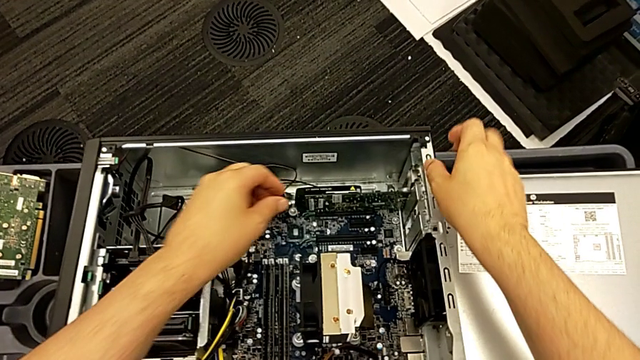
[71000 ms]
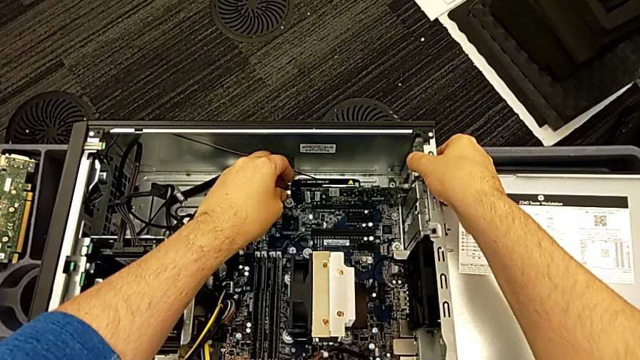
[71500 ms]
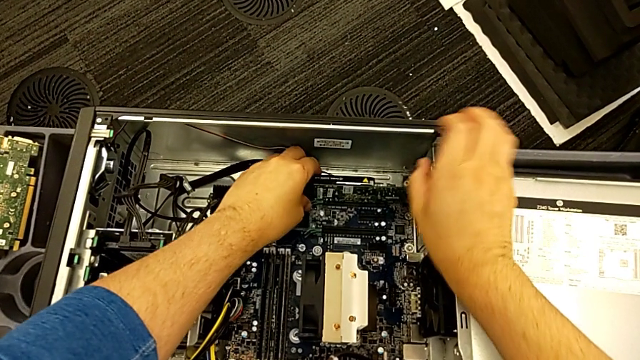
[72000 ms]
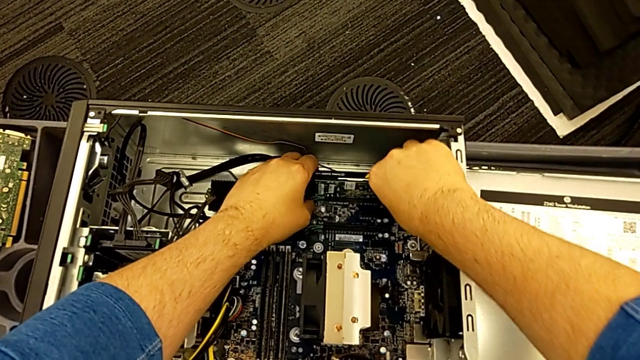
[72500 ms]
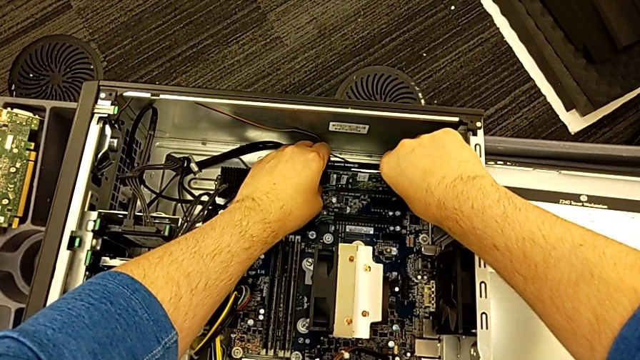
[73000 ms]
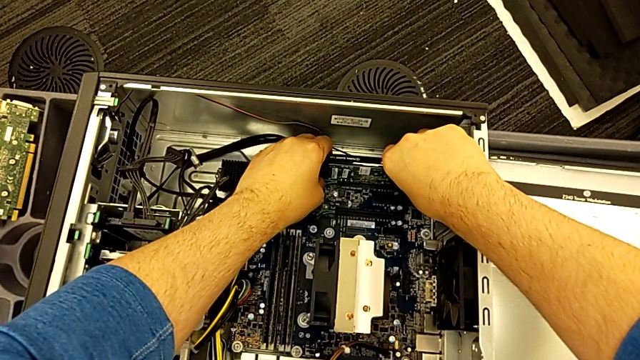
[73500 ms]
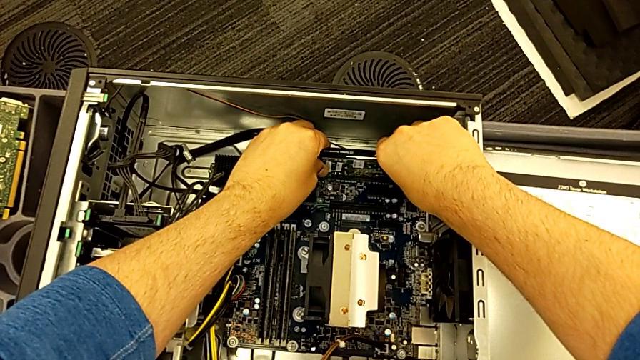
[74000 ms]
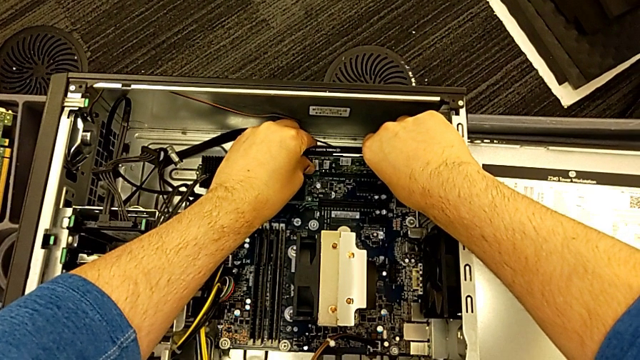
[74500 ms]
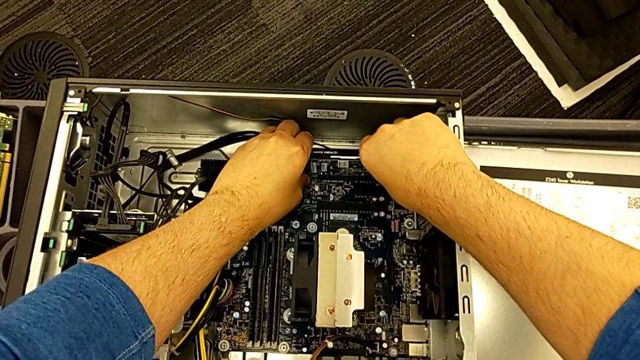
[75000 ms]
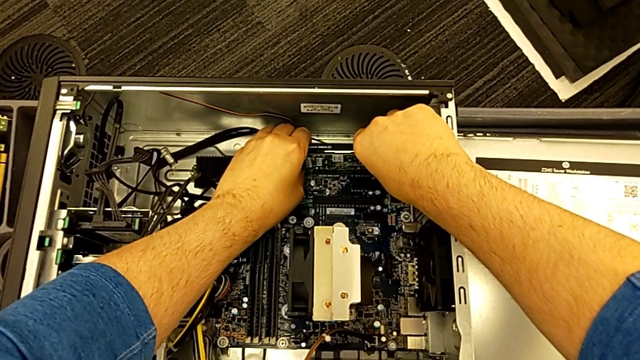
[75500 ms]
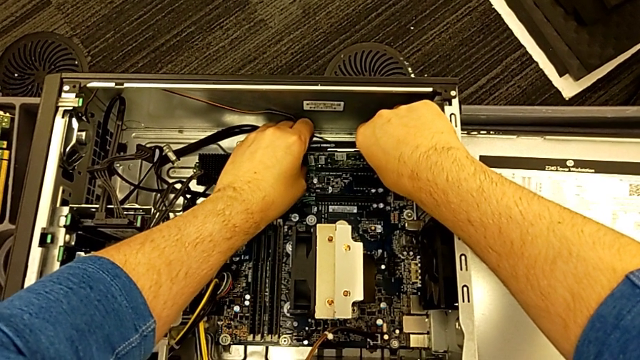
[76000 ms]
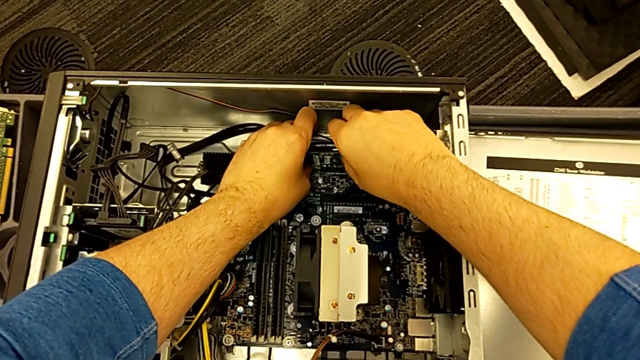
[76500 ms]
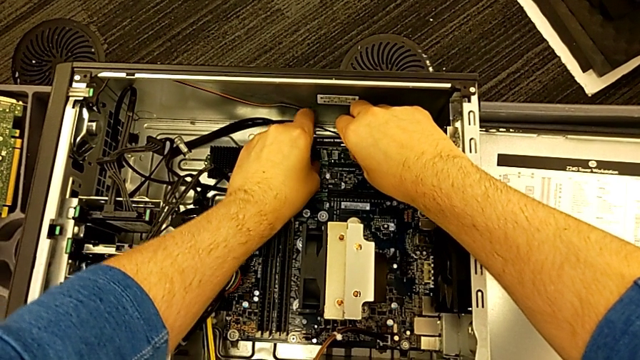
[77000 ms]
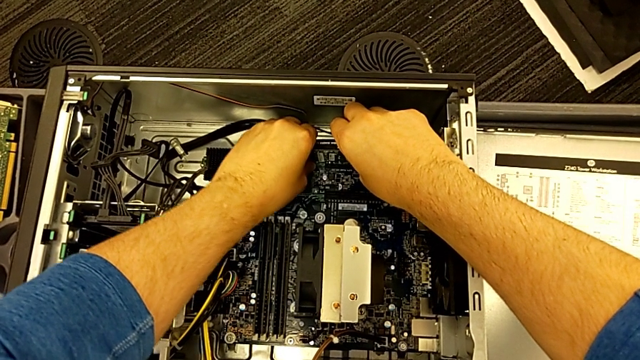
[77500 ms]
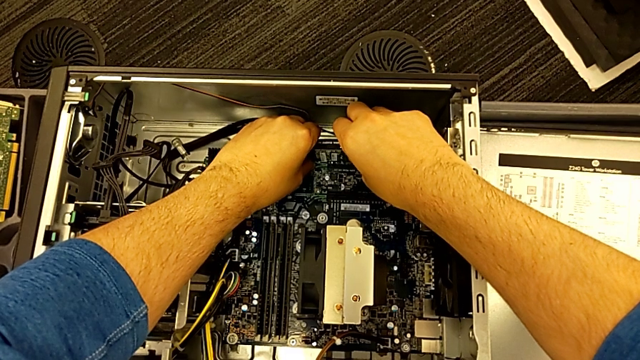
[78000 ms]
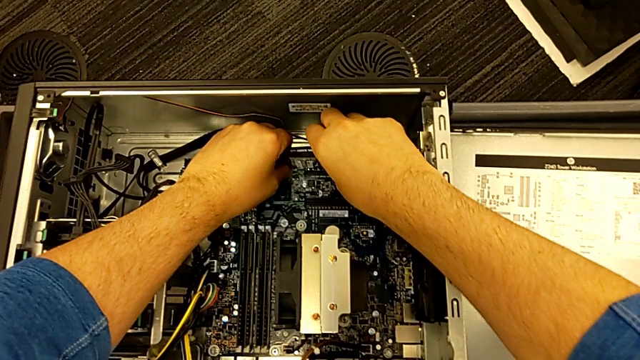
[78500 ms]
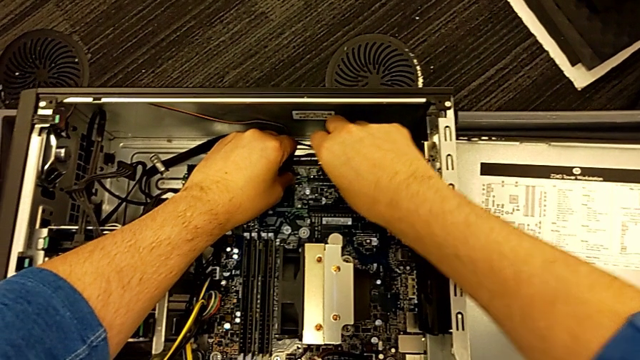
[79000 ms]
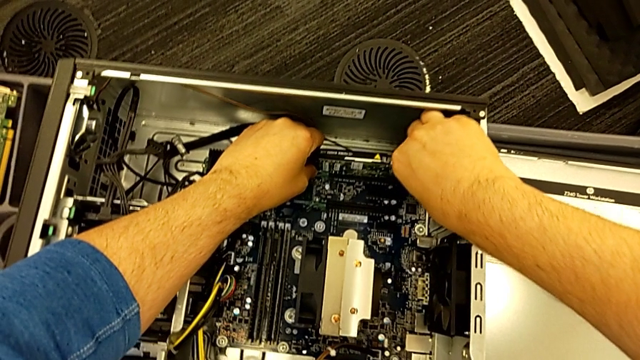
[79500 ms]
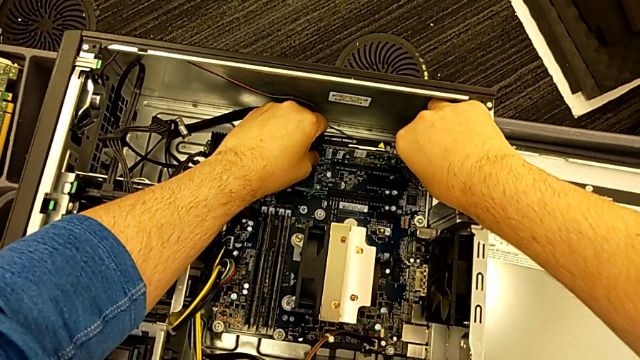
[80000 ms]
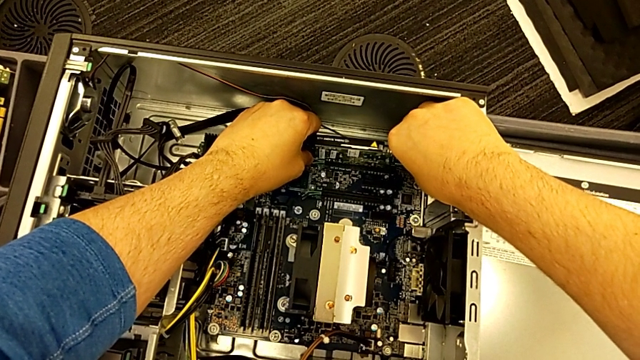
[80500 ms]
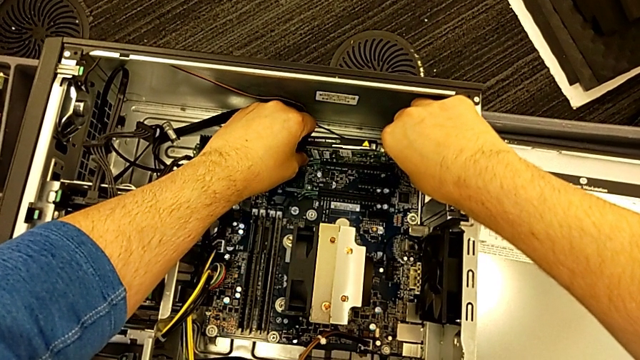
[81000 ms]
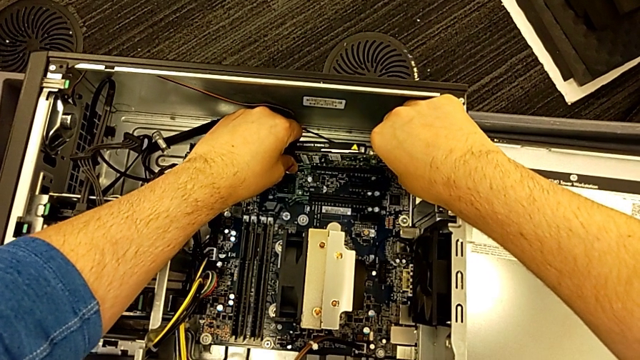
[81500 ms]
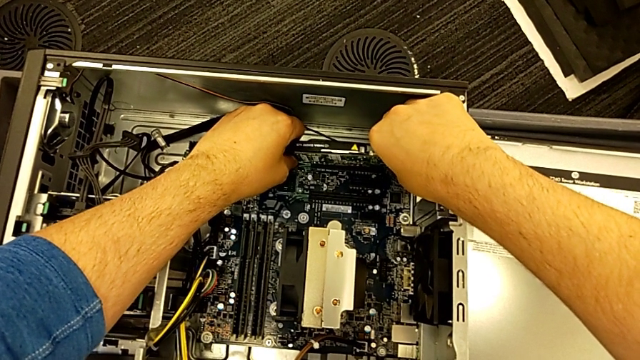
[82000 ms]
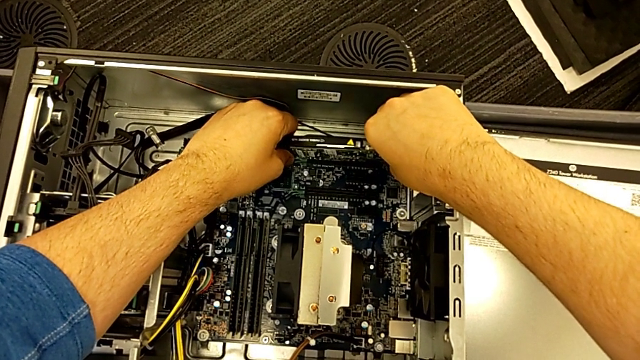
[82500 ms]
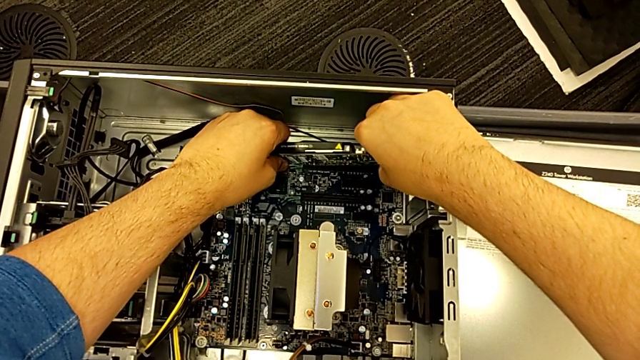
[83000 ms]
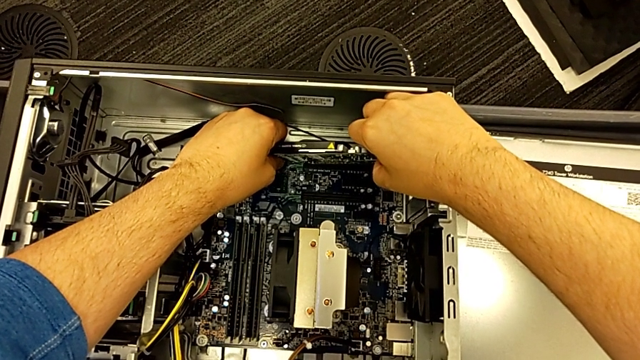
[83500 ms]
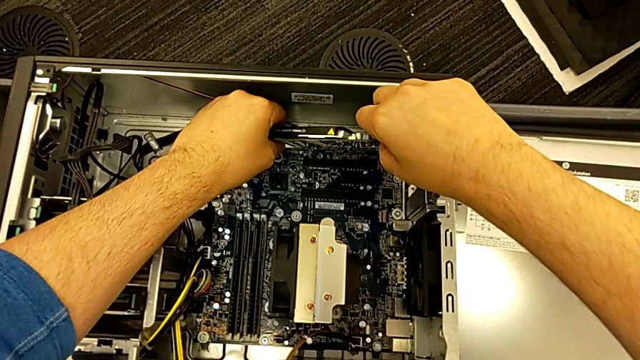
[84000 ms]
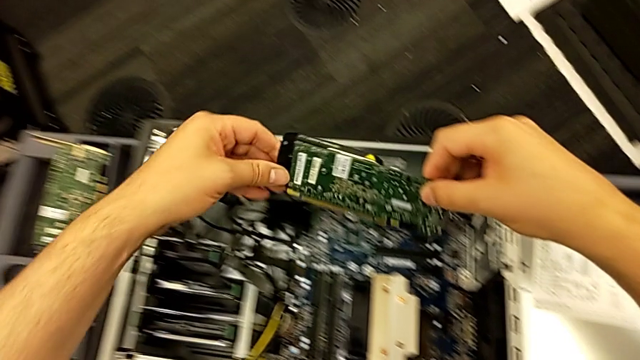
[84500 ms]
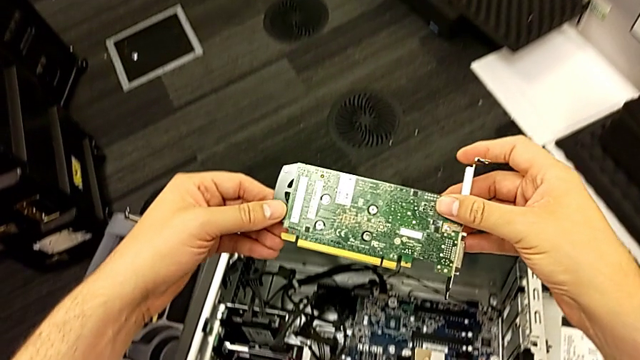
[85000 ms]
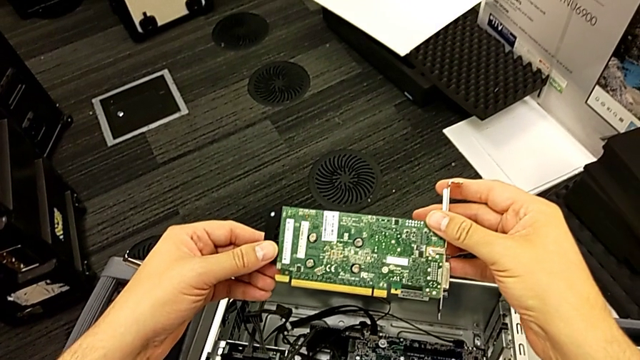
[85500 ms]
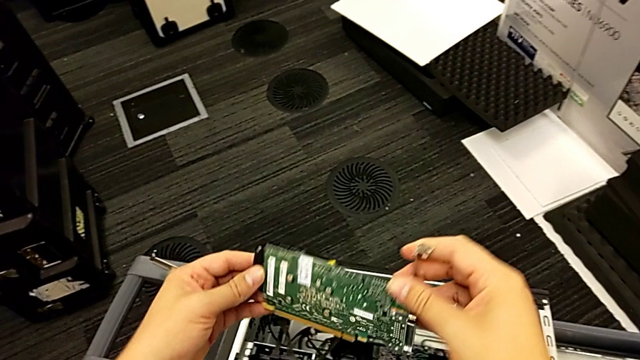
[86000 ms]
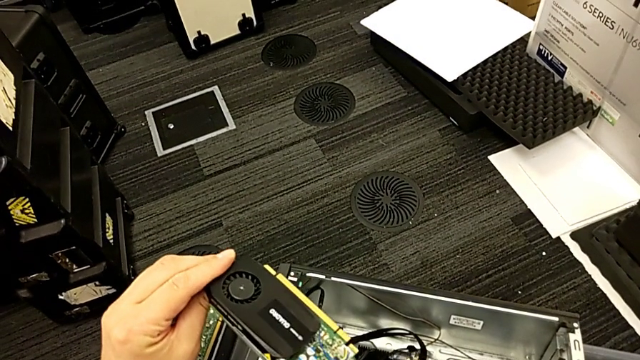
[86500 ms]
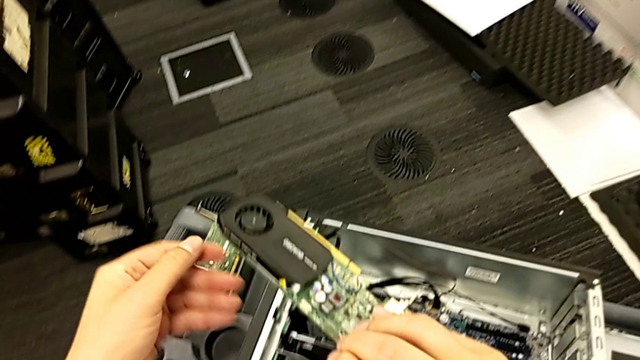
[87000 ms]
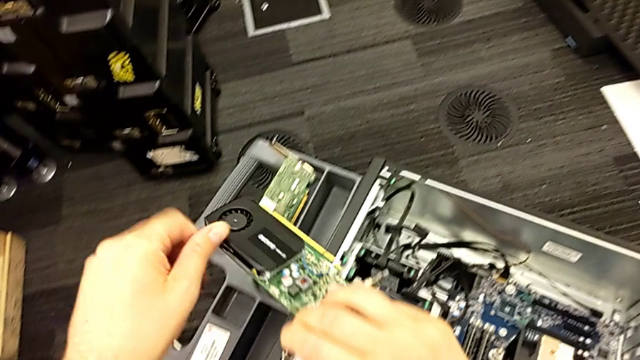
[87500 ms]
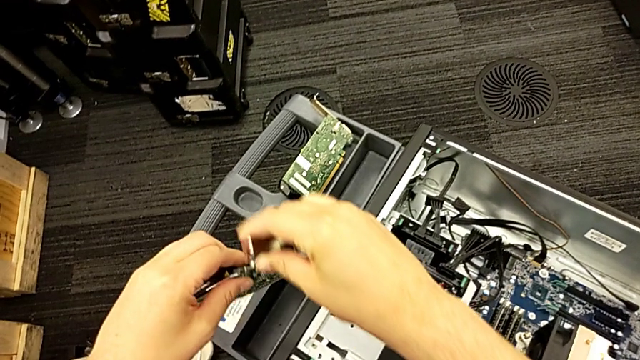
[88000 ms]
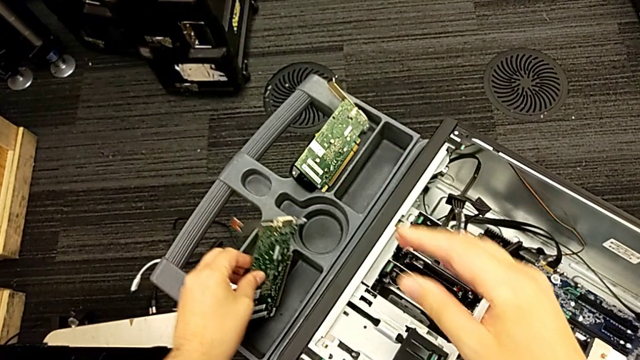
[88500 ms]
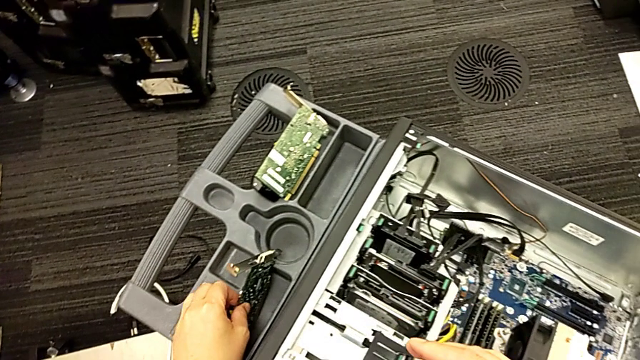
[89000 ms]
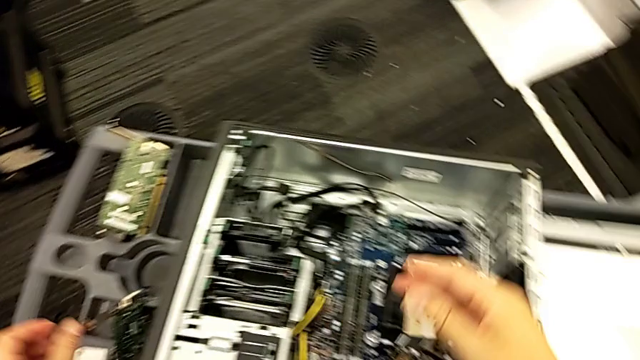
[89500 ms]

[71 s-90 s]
The camera wearer detaches the second graphic card from the computer tower. They grab the second graphic card, pull it, withdraw it, lift it, rotate it and place it.

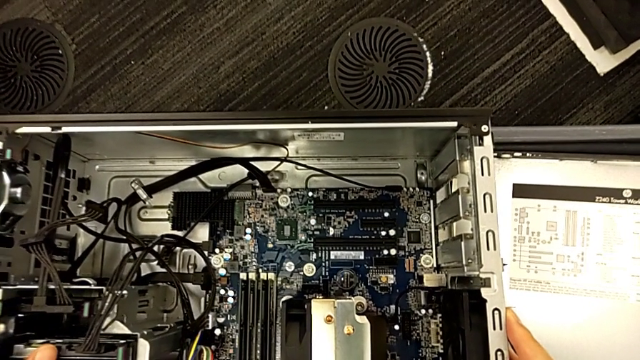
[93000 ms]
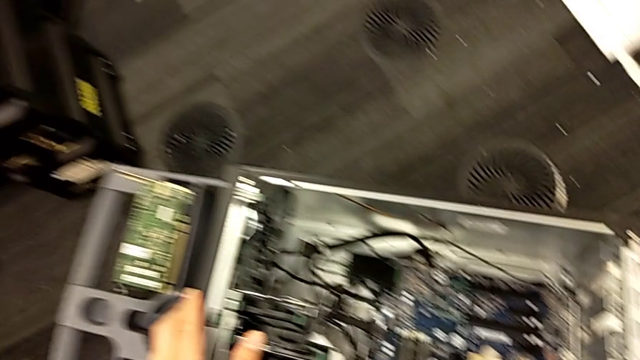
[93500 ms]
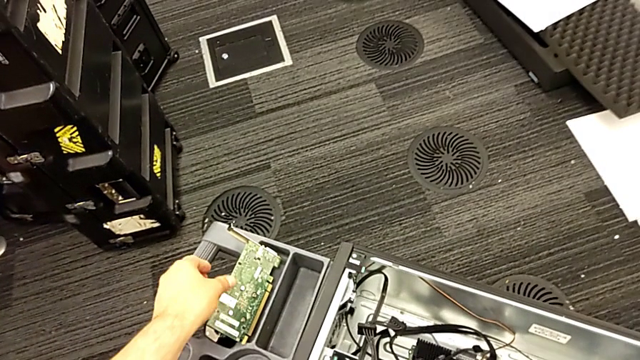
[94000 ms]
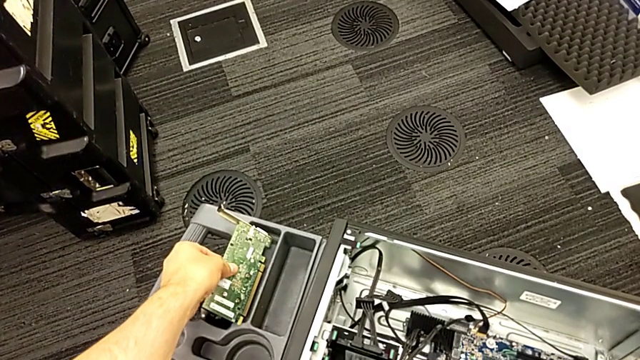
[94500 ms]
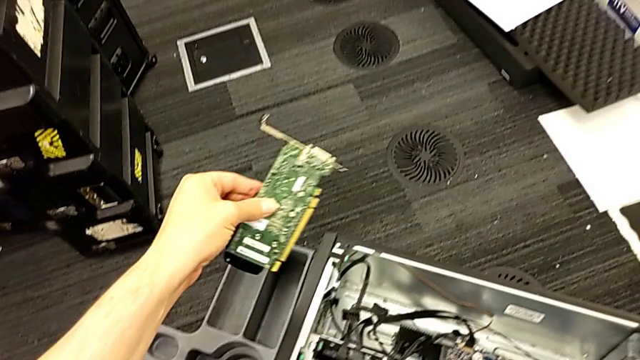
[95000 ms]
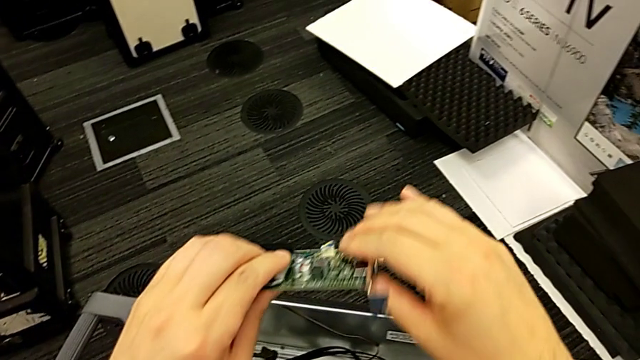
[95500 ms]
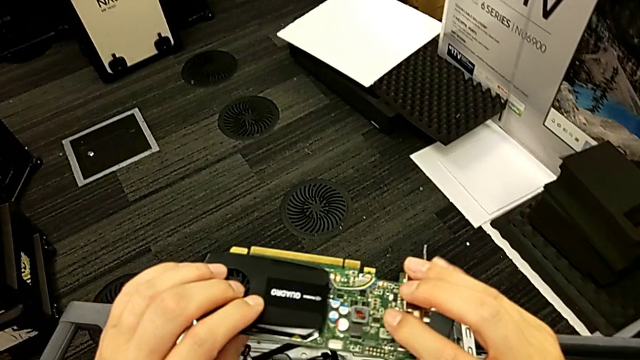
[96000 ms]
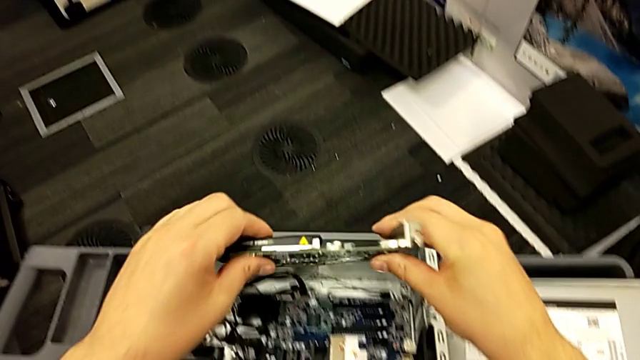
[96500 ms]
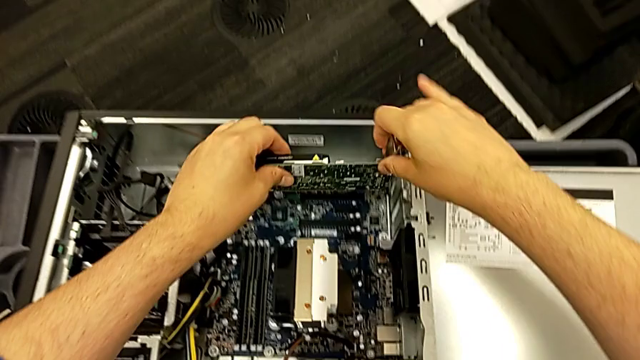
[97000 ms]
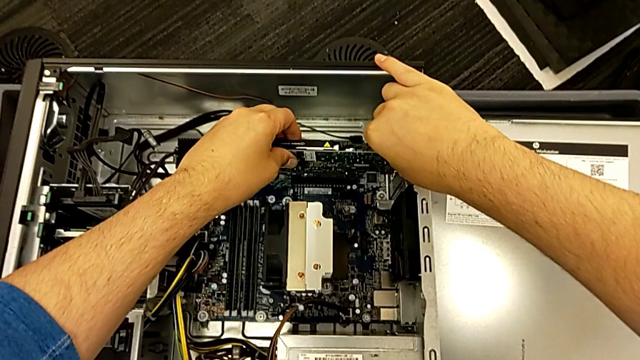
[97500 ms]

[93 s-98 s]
The camera wearer is attaching the first graphic card to the computer tower. They grab the first graphic card, lift it, rotate it and place the graphic card.
